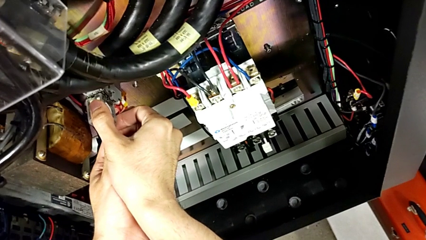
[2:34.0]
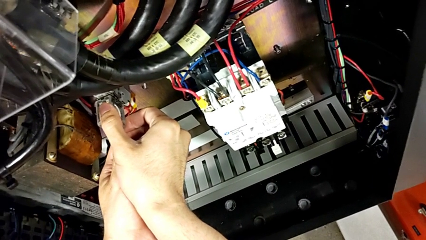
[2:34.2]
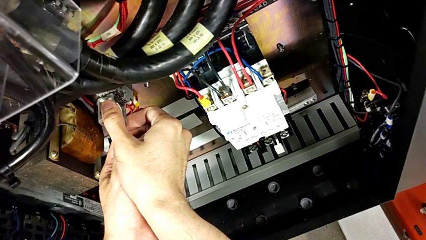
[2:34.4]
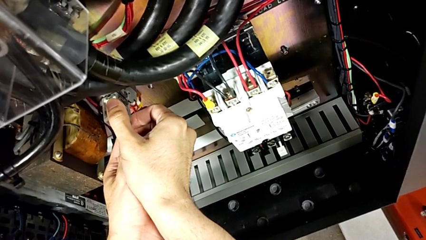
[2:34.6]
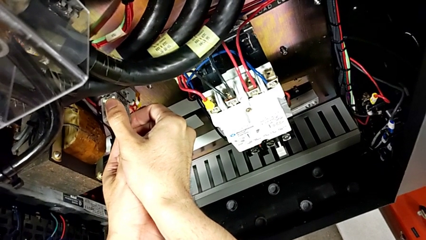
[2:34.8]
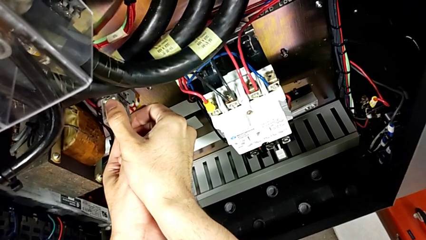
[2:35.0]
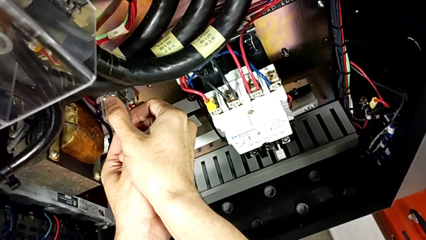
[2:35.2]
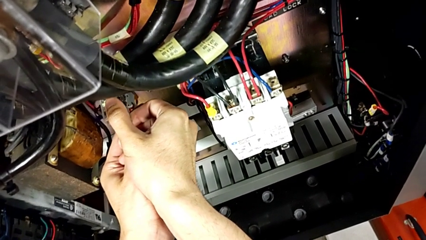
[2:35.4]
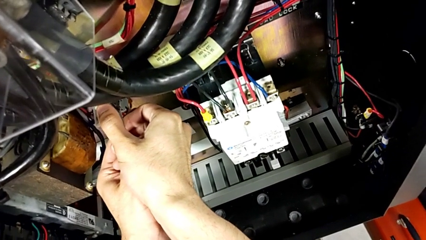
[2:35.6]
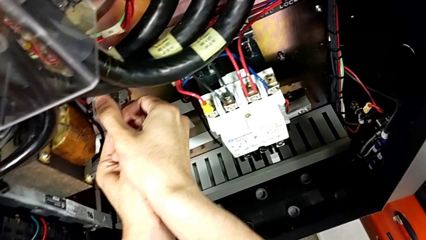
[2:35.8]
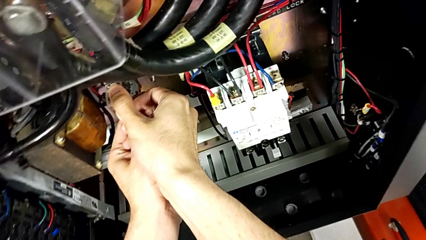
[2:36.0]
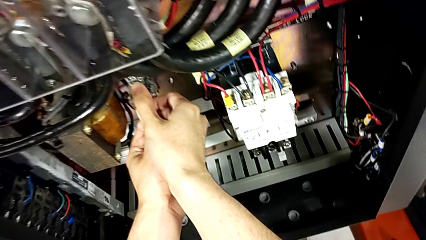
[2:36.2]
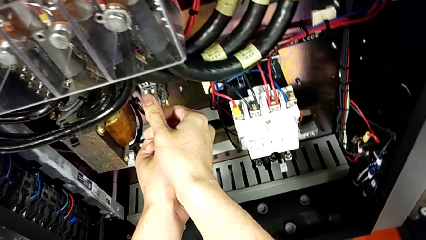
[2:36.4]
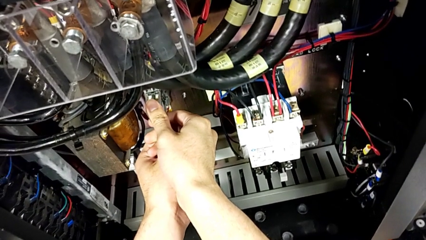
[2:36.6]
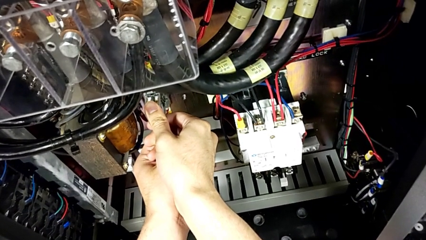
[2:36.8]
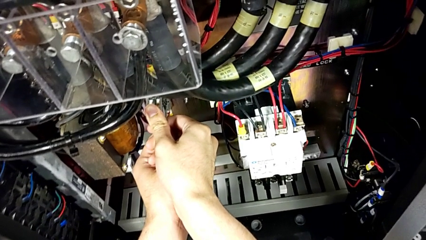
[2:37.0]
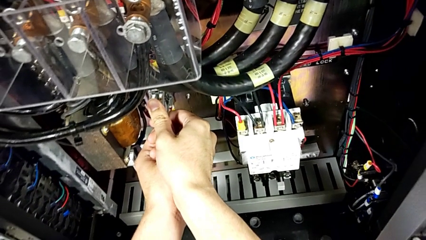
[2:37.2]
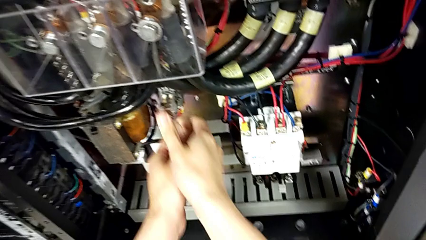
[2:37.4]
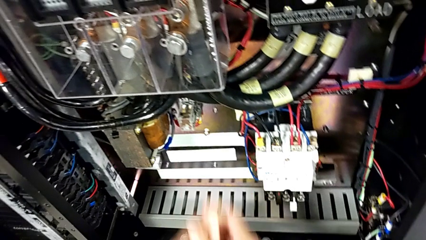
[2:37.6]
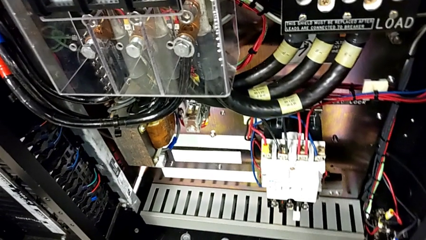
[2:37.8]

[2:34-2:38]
The camera wearer is inserting a second circuit breaker. They assemble the second circuit breaker.

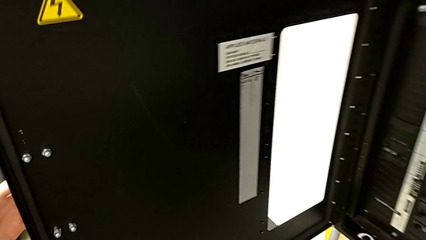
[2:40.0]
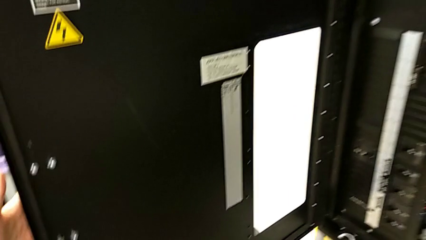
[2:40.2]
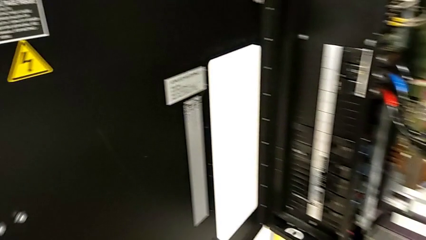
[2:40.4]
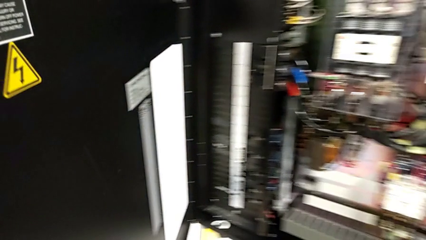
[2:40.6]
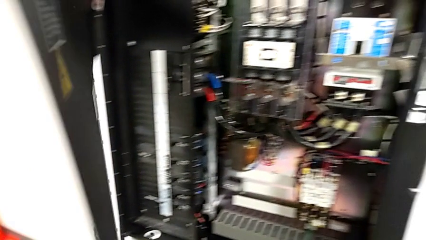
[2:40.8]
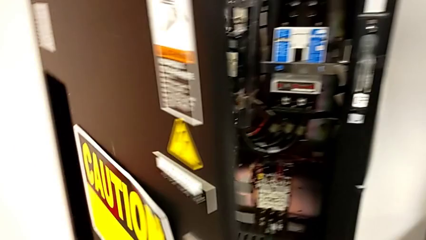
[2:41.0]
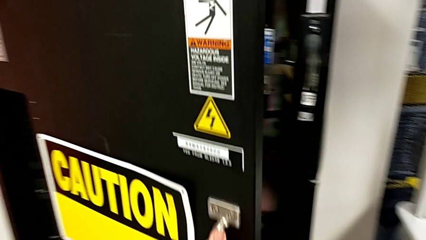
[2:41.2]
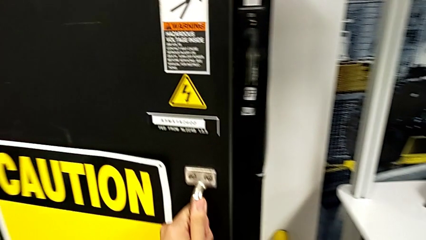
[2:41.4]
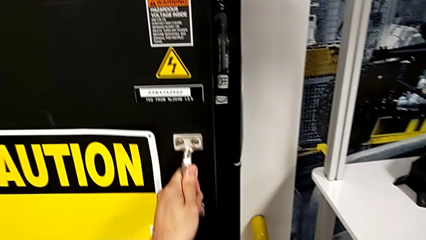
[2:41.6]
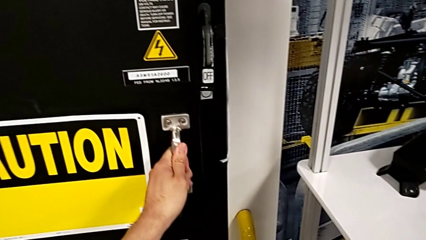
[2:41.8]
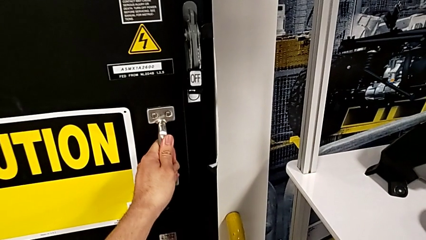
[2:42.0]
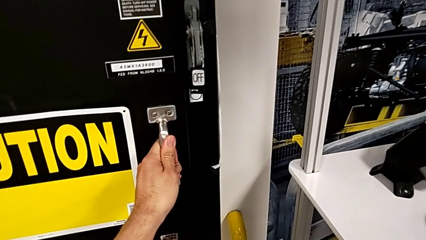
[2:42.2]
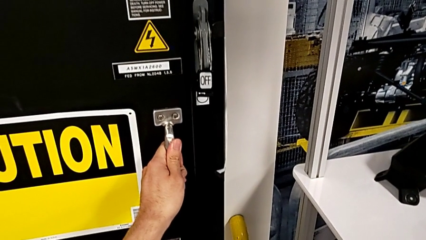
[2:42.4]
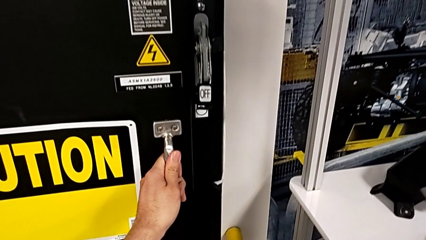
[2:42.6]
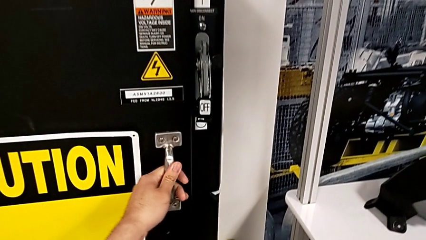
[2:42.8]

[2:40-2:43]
The camera wearer closes the front panel door. They close the front panel door.

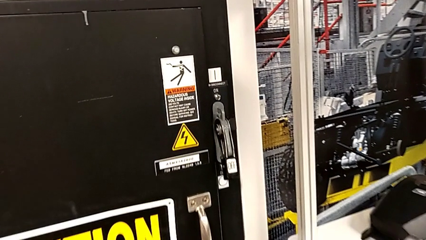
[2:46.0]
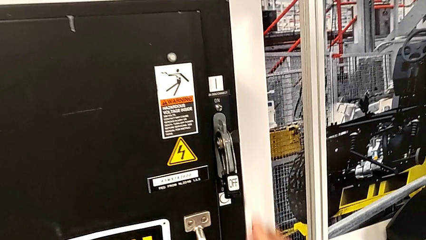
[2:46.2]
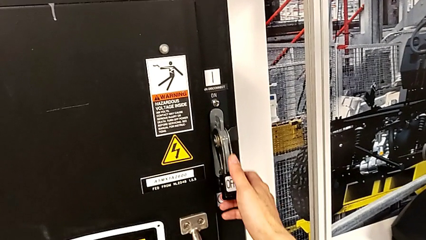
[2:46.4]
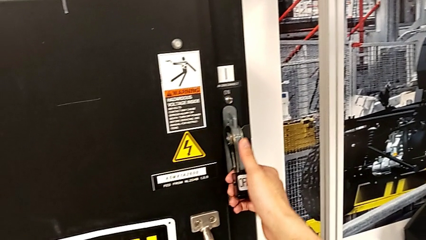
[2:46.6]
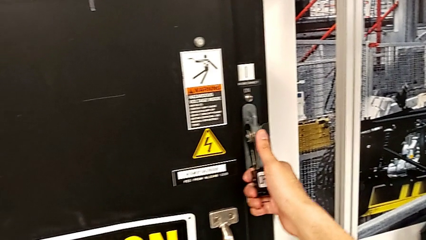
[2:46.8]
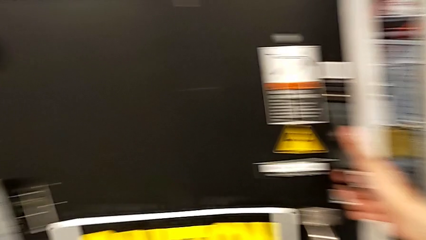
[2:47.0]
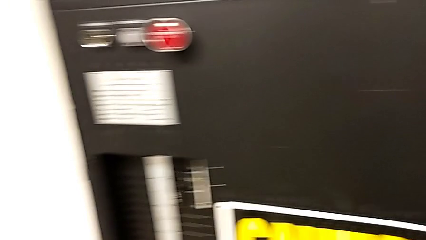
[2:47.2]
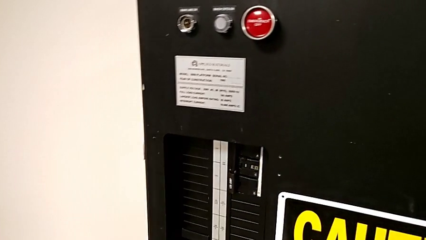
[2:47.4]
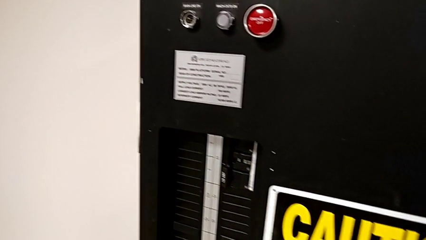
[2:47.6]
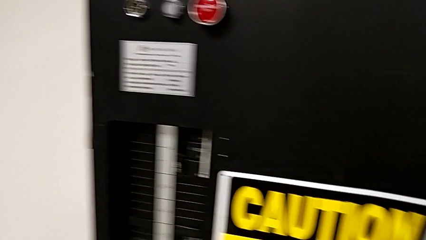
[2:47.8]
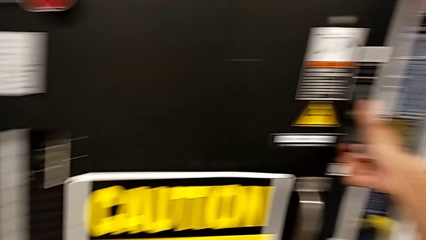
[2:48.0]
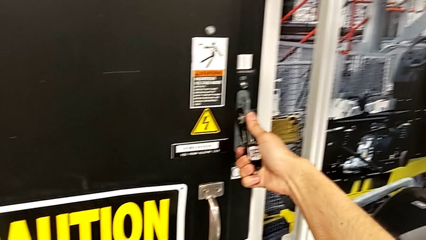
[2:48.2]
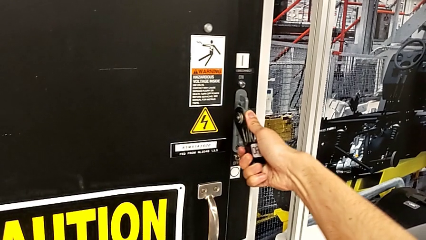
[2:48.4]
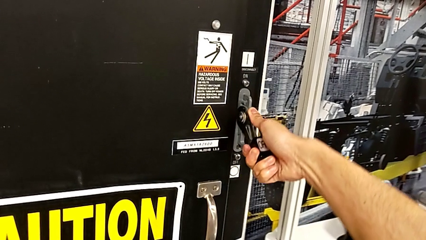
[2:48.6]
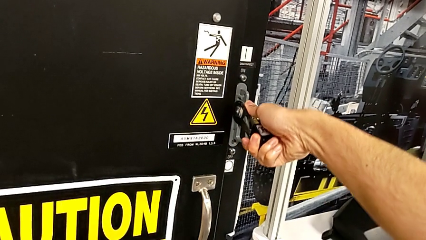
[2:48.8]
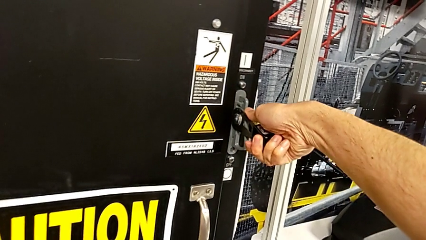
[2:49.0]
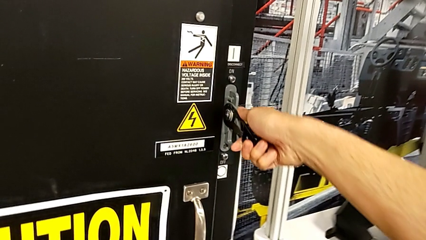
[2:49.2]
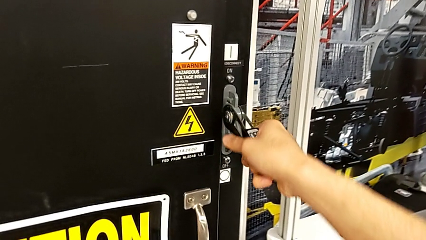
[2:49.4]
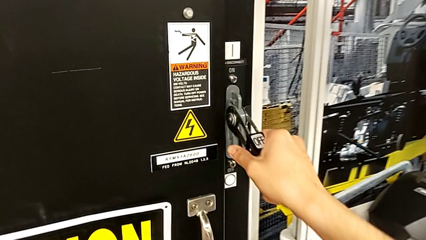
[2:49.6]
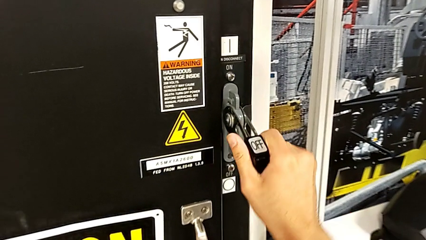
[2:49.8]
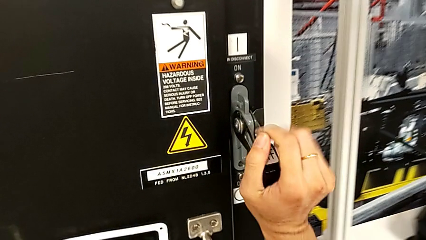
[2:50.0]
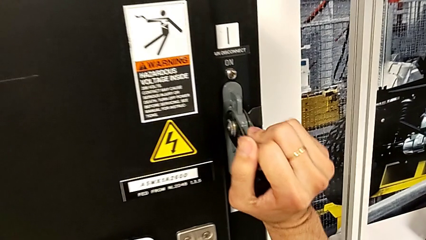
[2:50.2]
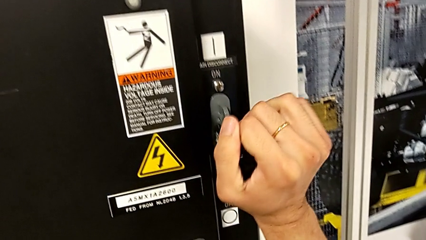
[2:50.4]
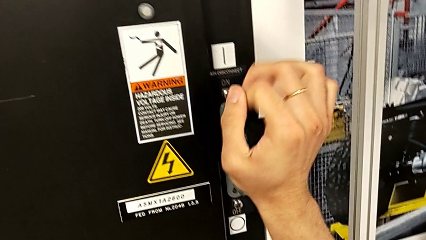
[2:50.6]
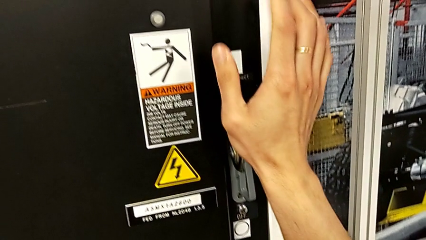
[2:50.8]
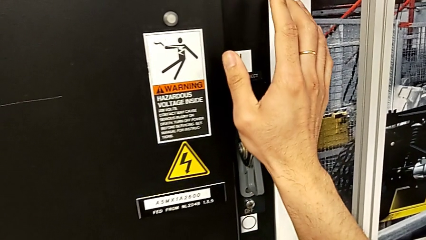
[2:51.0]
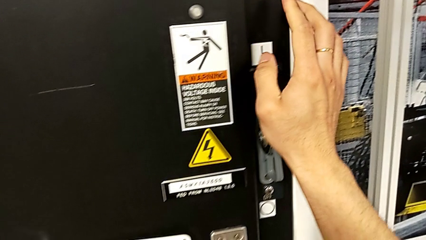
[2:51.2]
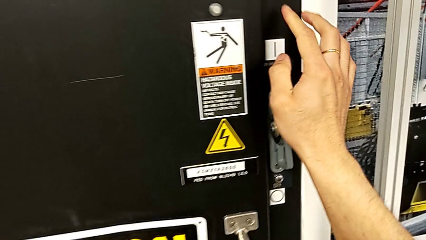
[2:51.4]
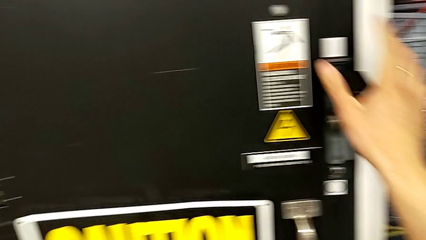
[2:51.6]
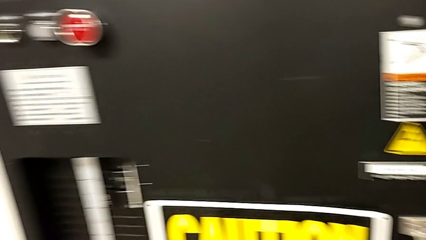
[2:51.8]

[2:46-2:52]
The camera wearer turns on the circuit breaker. They approach the lever and pull it.
